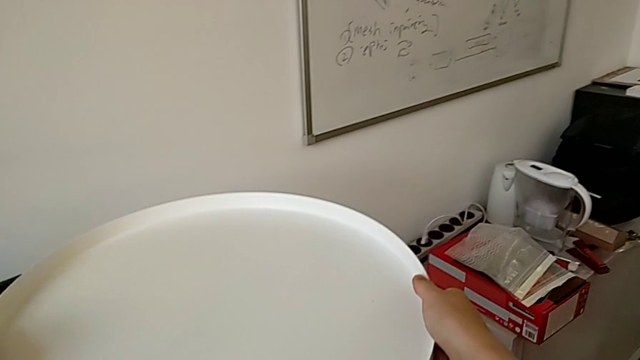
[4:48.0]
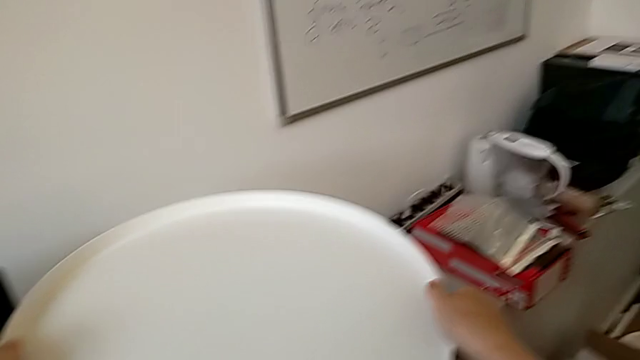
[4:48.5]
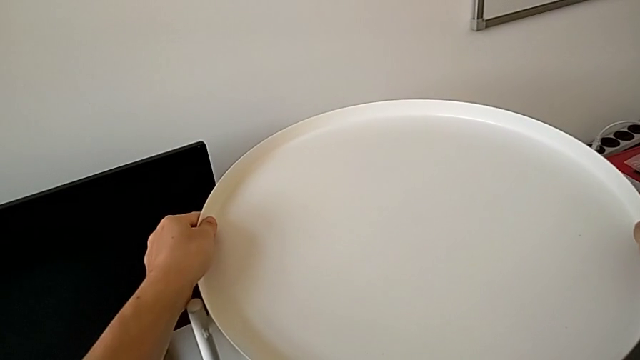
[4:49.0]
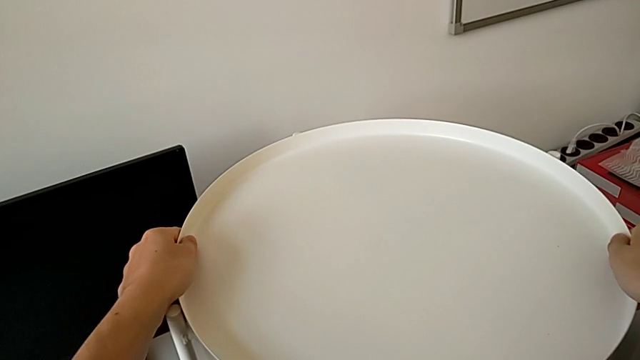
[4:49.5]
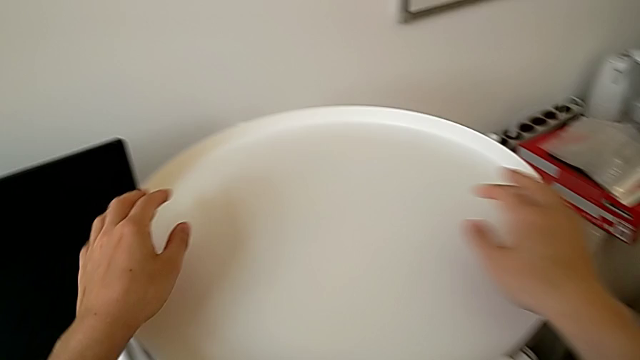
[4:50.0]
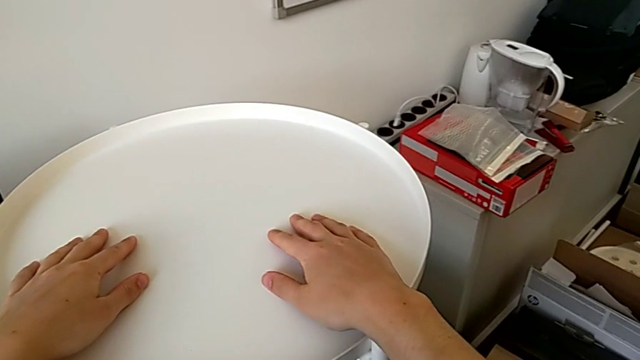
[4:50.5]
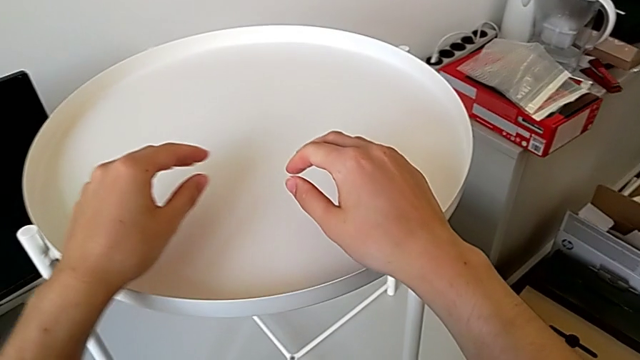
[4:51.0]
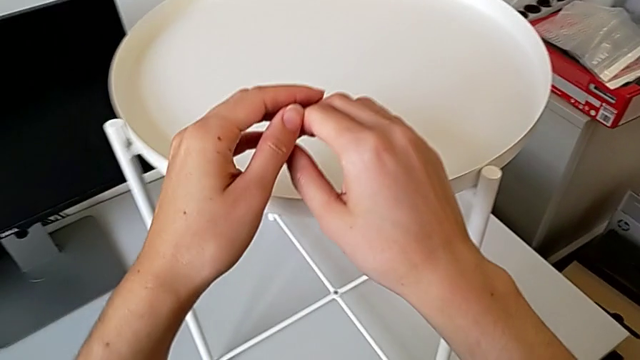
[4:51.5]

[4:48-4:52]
The camera wearer is assembling the tray. They place the tray.
